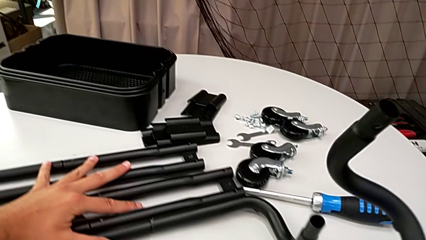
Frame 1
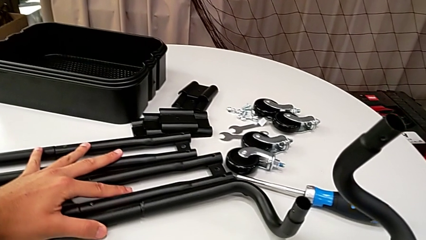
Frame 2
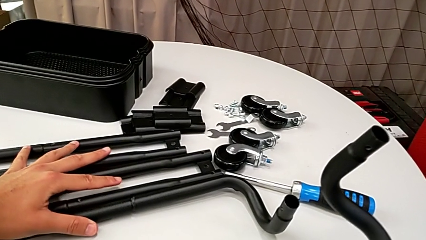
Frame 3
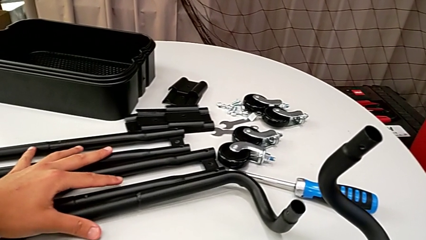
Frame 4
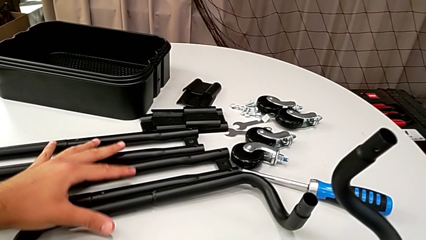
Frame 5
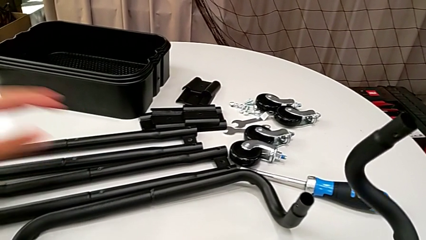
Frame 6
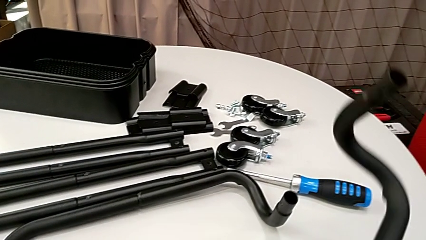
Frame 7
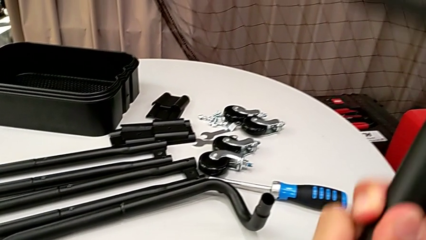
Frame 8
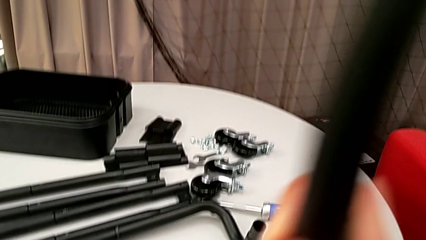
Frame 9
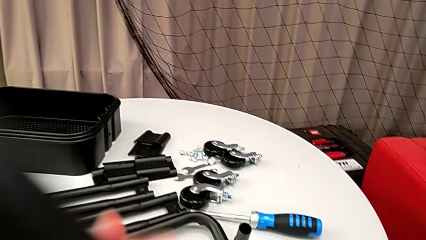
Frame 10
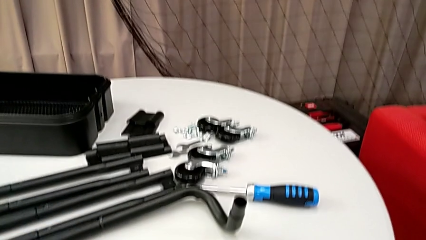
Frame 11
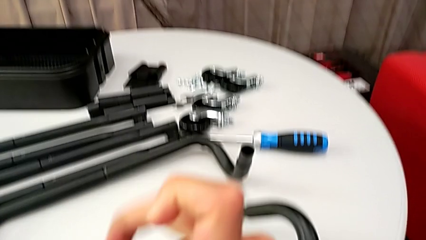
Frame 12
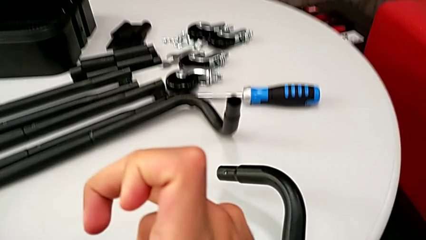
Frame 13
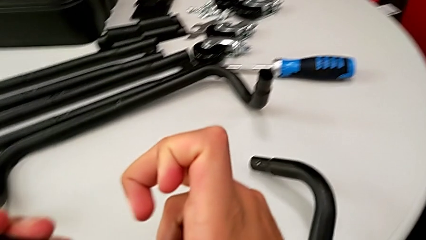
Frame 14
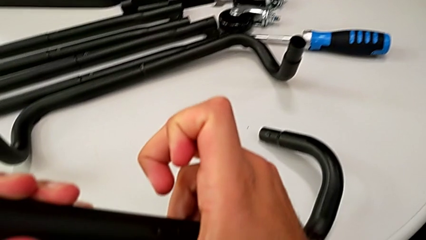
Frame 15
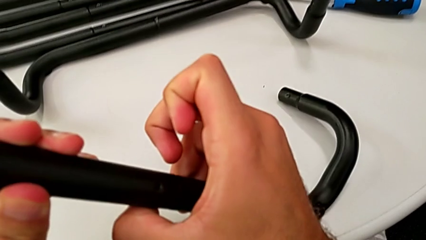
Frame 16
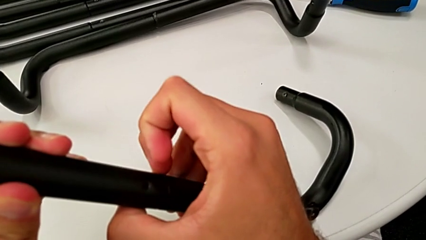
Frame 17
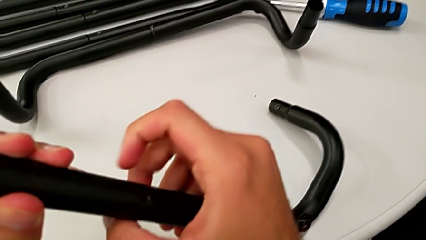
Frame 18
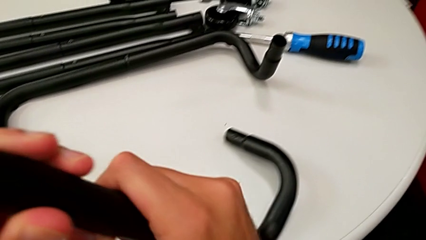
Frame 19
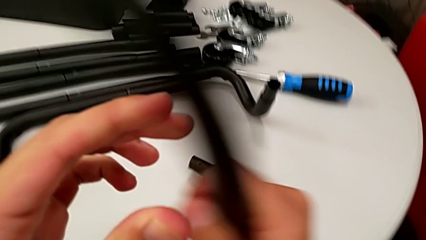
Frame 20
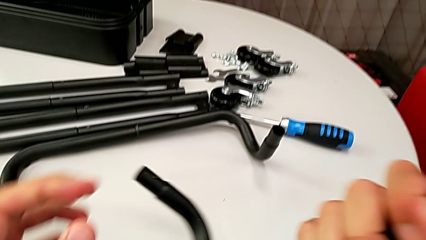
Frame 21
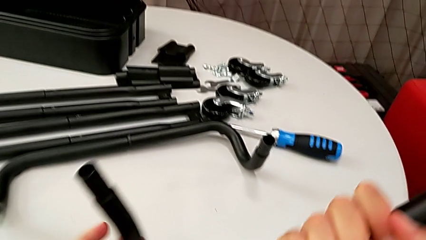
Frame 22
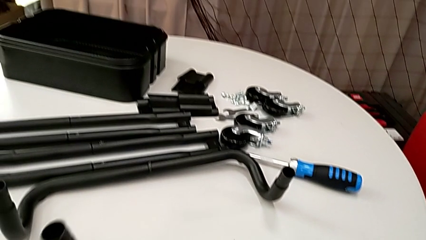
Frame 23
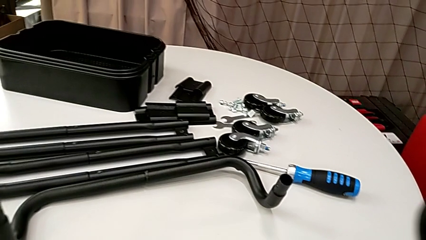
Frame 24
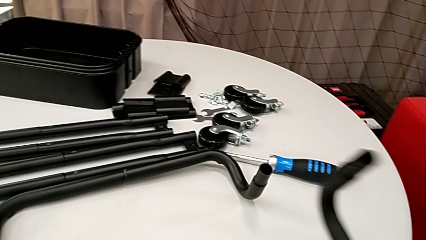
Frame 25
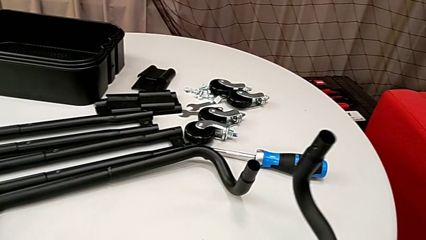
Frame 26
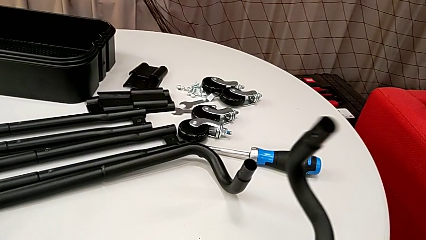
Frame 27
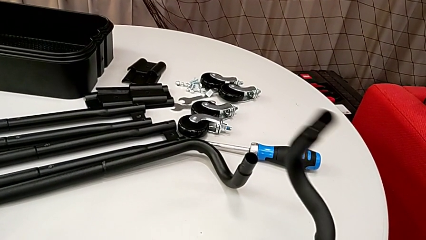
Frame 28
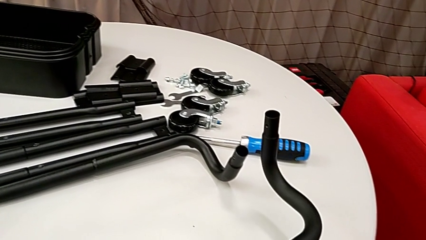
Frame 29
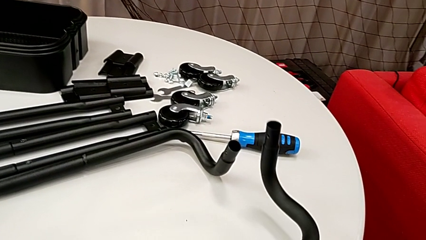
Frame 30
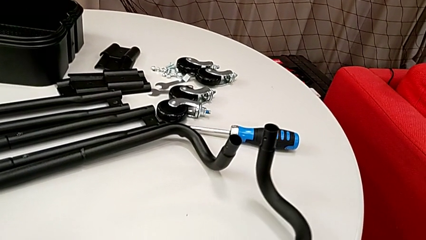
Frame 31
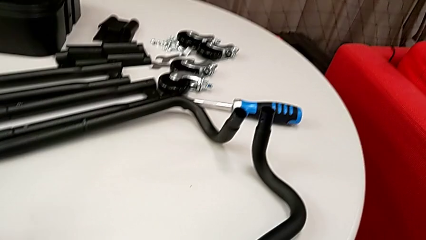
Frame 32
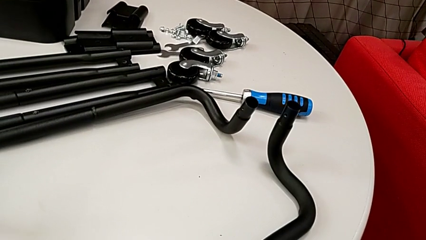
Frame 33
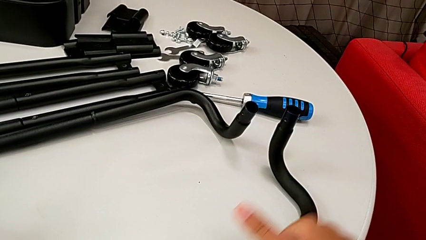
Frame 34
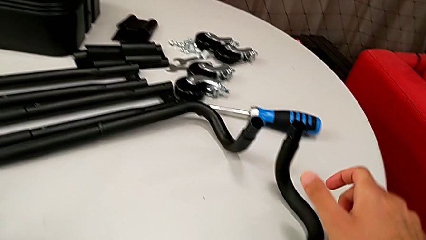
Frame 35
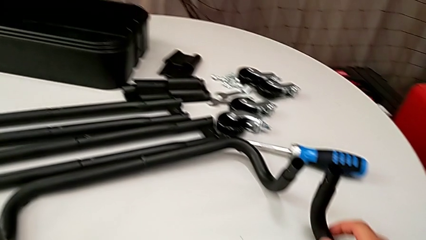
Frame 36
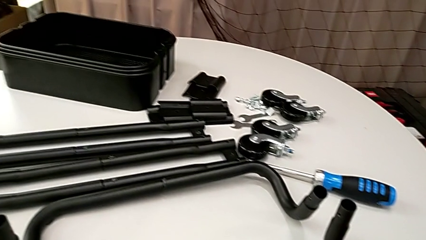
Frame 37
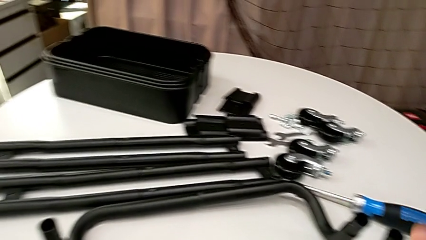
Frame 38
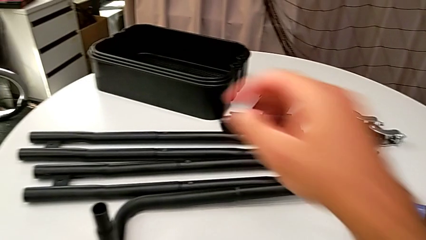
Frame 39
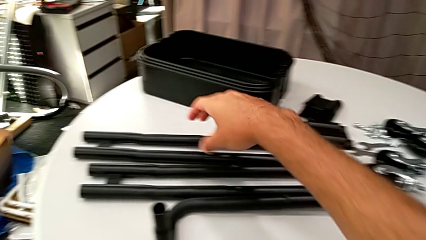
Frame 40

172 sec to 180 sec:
The camera wearer is assembling the half frame. They wrongly place the half frame.

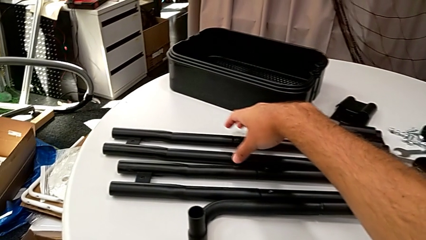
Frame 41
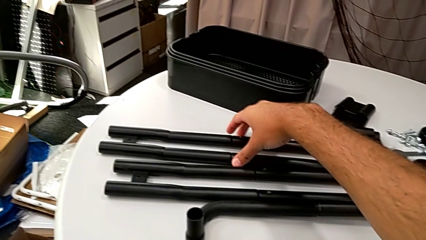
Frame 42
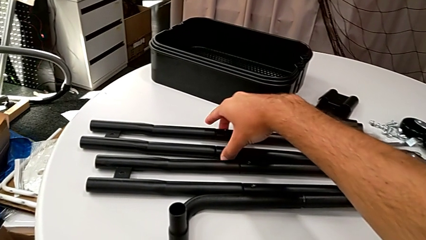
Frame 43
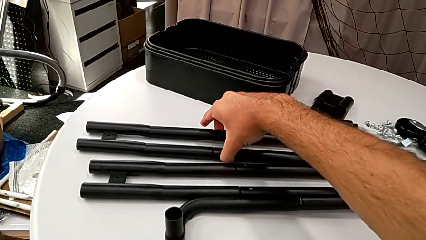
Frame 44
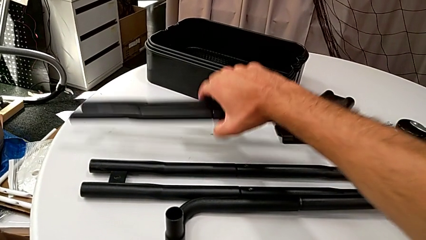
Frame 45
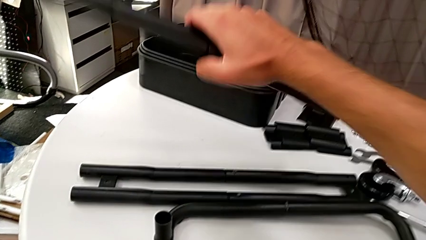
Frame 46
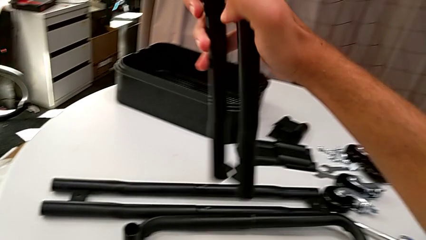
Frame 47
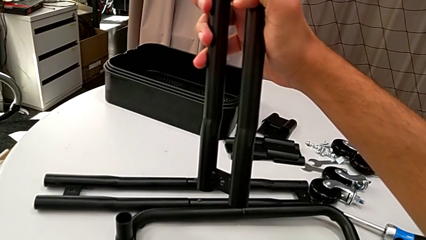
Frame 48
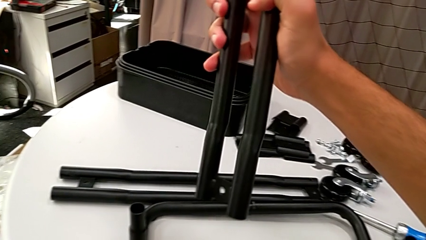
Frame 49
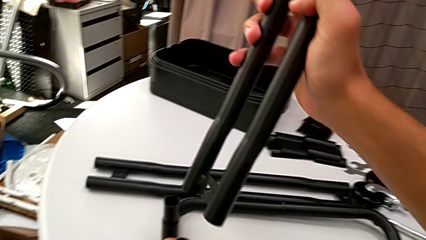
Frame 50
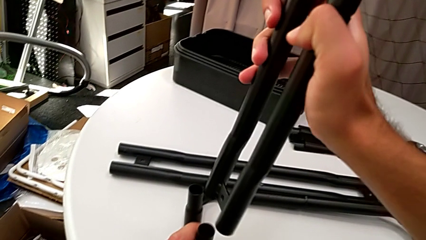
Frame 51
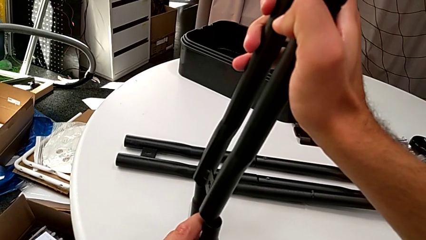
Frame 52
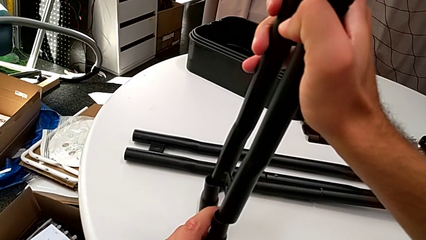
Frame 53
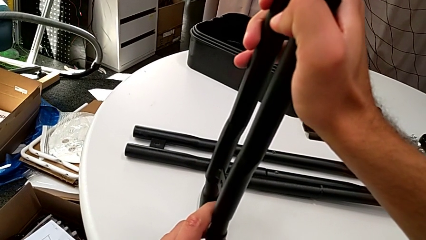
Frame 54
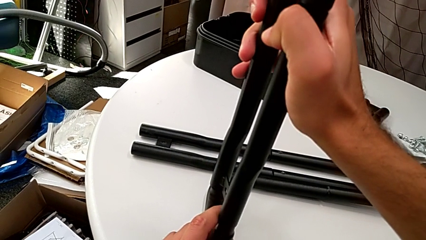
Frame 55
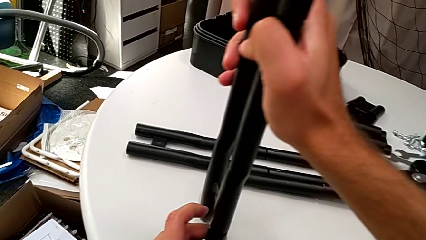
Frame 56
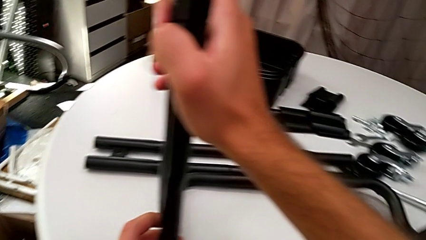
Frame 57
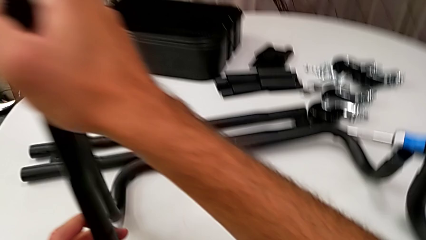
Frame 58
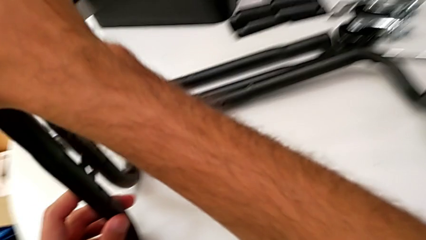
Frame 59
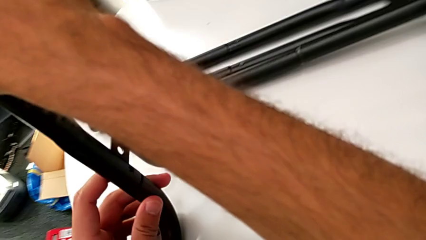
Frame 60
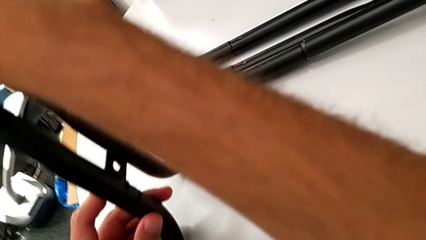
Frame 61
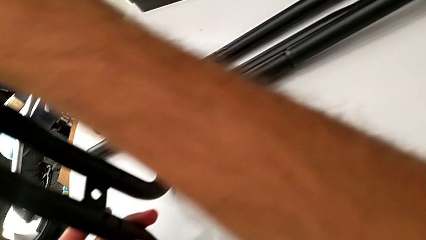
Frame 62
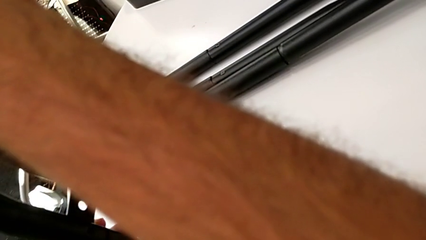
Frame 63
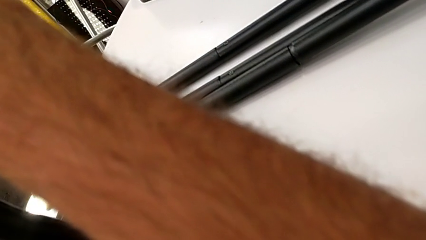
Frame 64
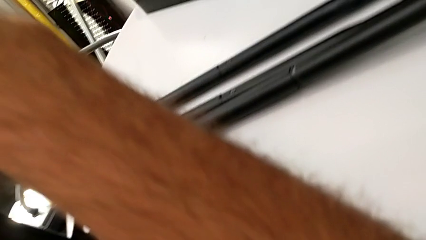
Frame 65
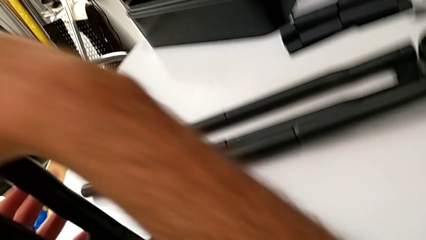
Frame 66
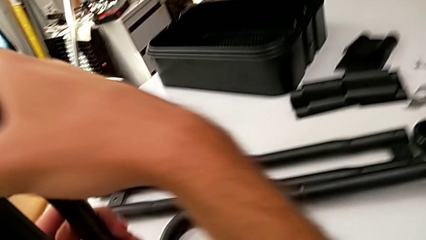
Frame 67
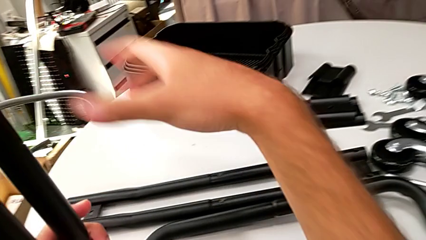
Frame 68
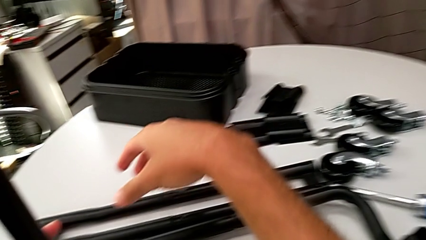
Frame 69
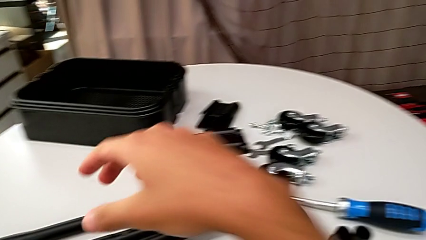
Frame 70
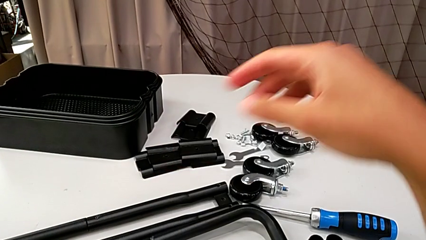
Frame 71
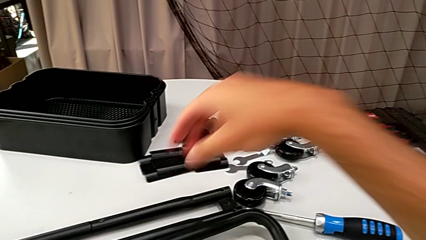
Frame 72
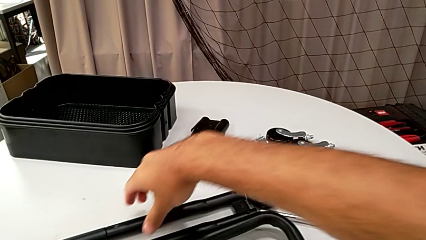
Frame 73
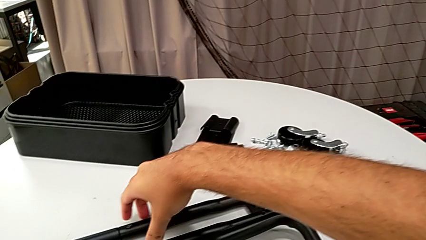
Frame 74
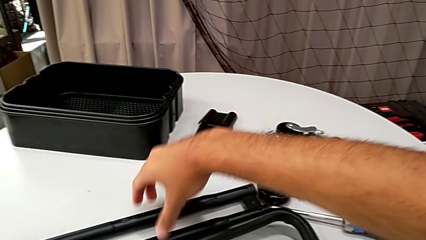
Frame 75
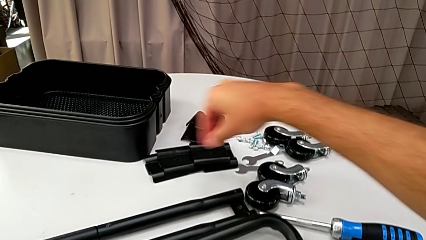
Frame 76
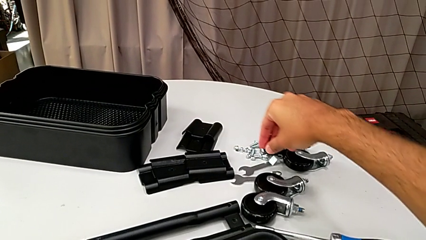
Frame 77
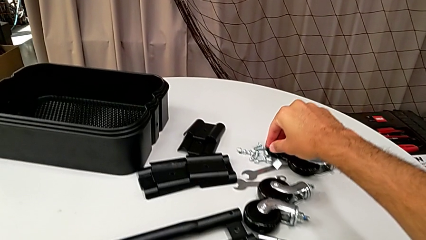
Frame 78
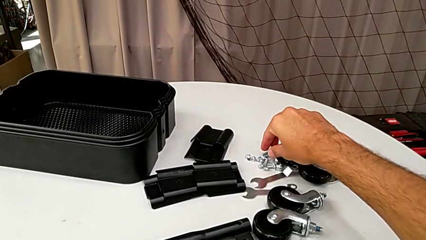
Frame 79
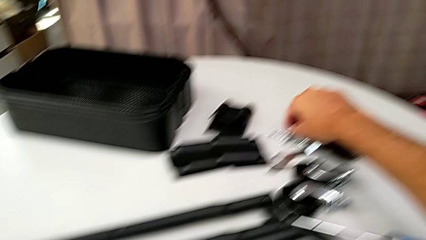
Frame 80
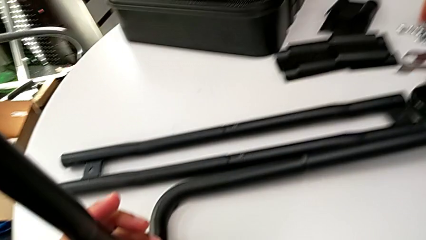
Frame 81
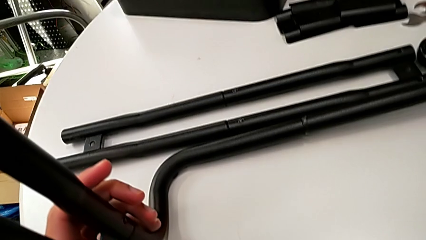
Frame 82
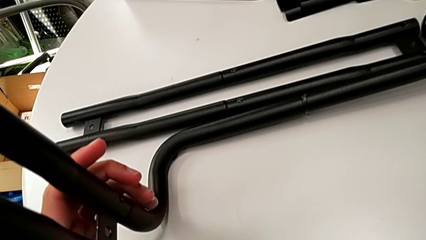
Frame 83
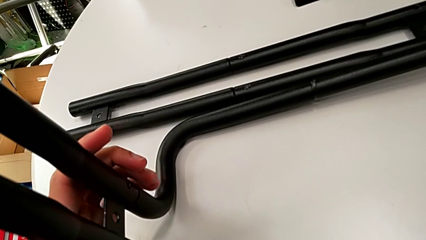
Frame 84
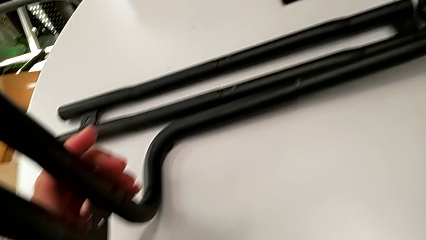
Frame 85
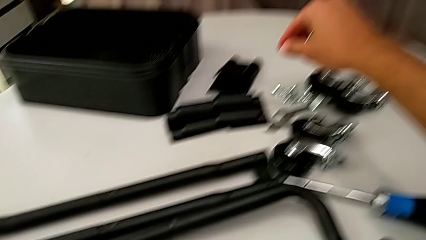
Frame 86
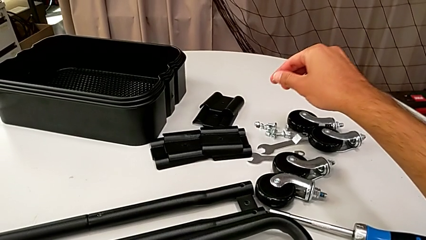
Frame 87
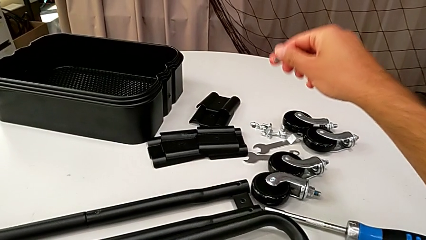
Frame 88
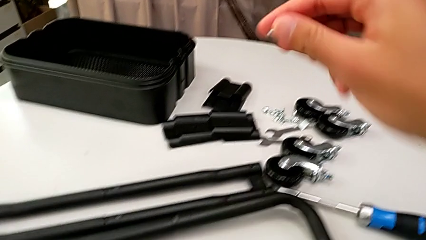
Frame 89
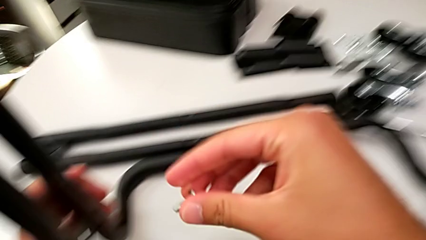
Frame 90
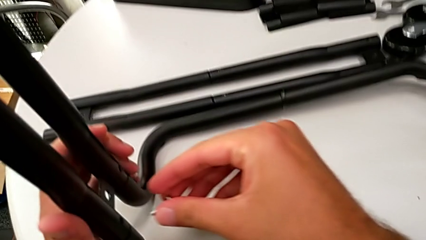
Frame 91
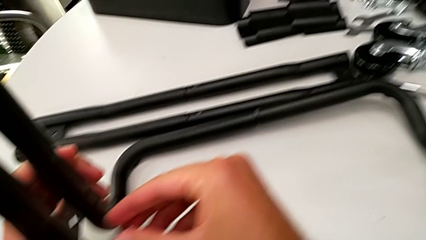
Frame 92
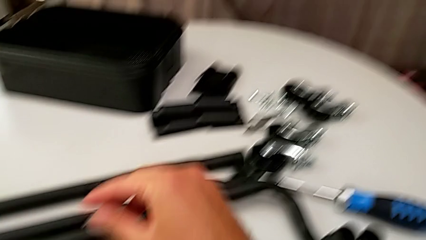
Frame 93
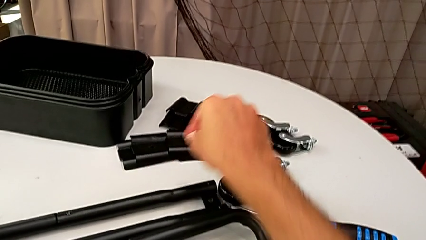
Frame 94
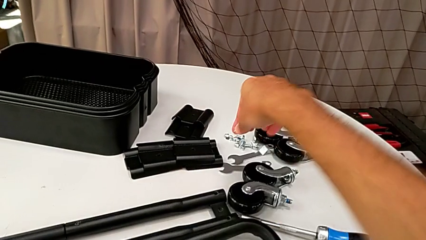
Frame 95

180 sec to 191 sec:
The camera wearer is assembling the frame. They grab the leg, align it, insert it and wrongly grab the screw.
